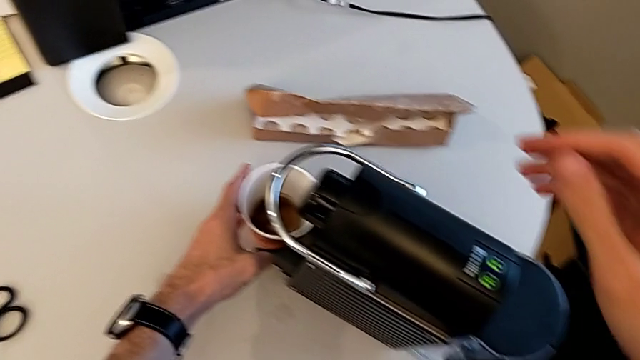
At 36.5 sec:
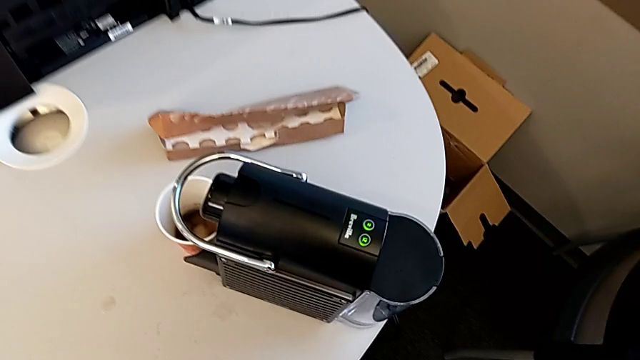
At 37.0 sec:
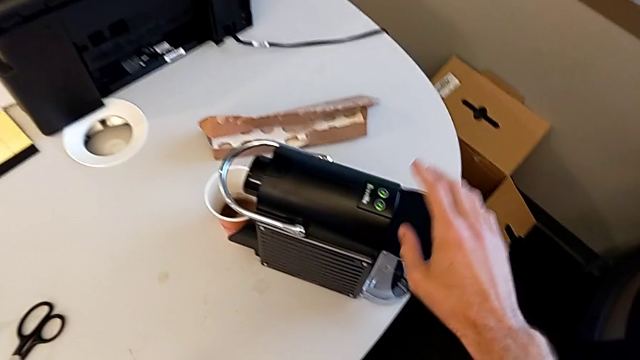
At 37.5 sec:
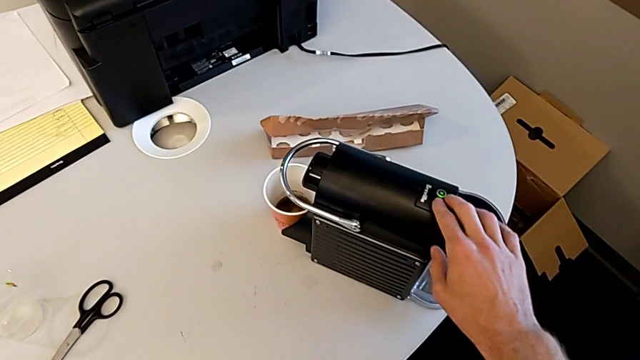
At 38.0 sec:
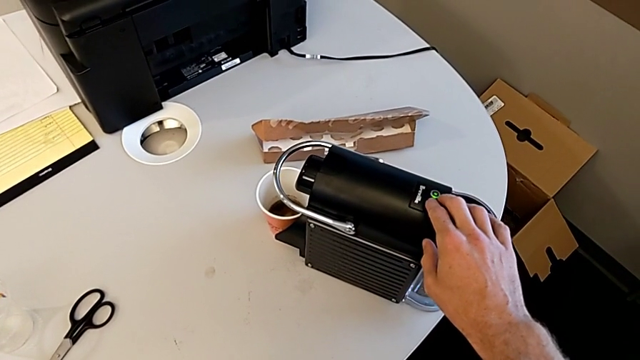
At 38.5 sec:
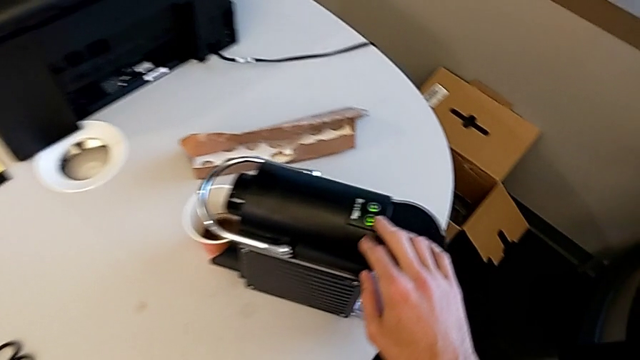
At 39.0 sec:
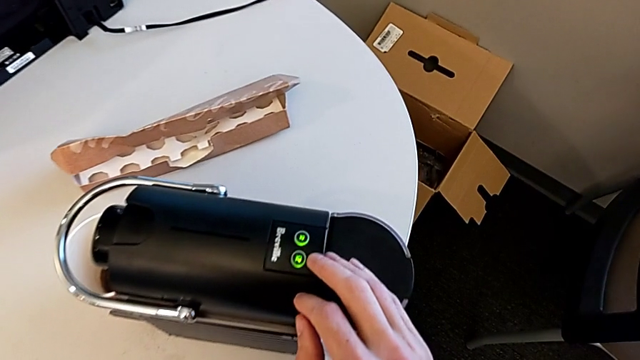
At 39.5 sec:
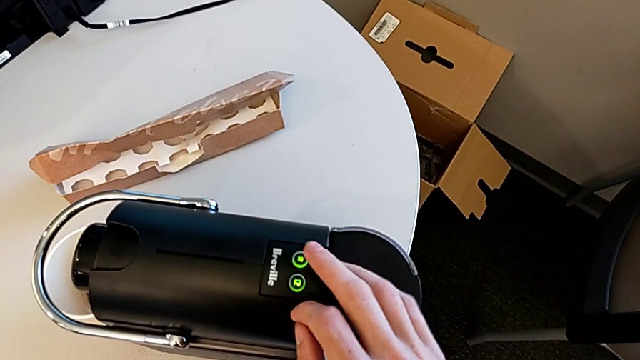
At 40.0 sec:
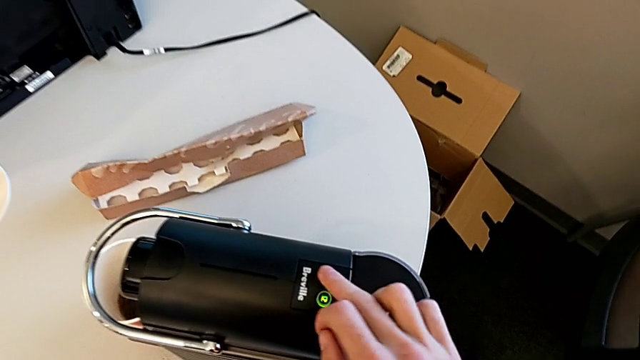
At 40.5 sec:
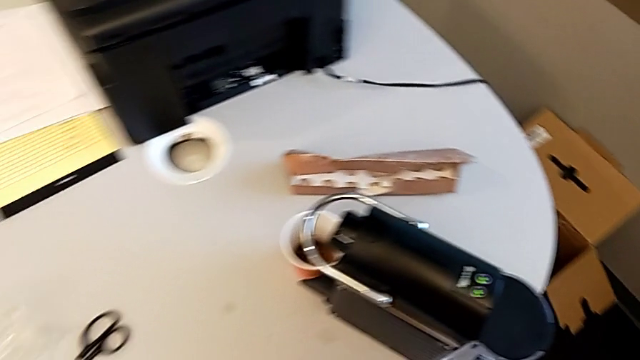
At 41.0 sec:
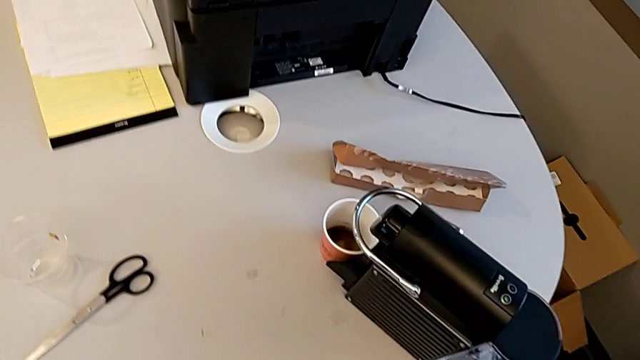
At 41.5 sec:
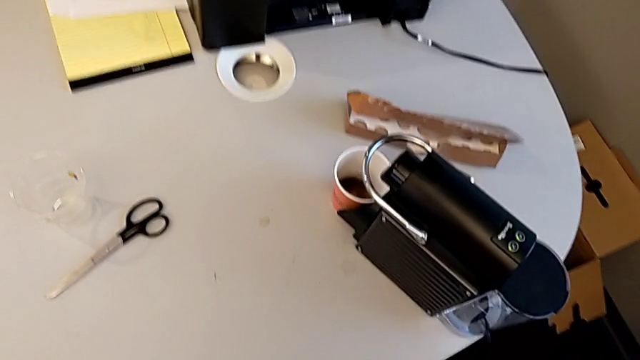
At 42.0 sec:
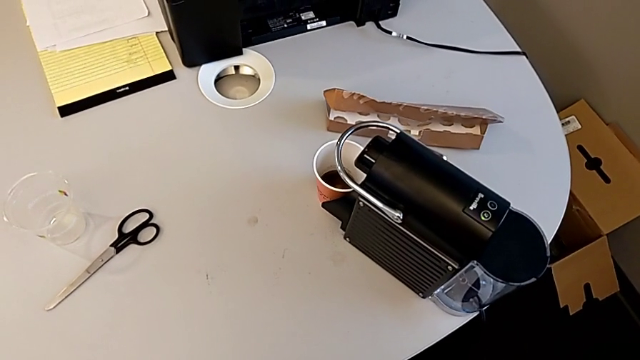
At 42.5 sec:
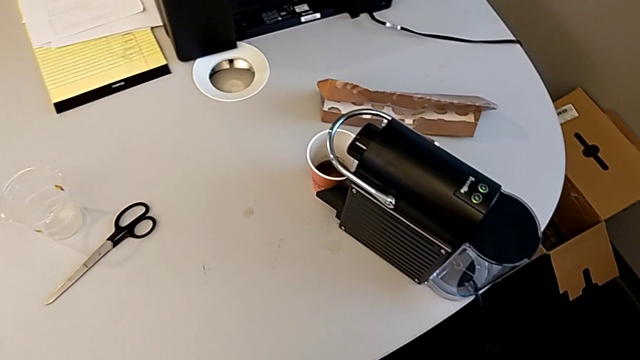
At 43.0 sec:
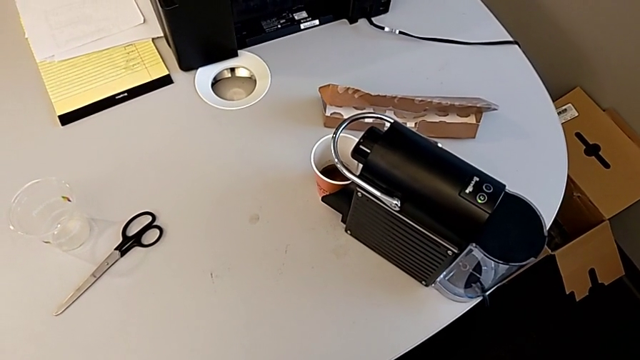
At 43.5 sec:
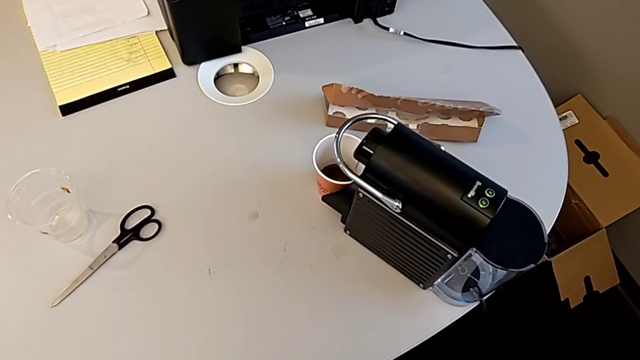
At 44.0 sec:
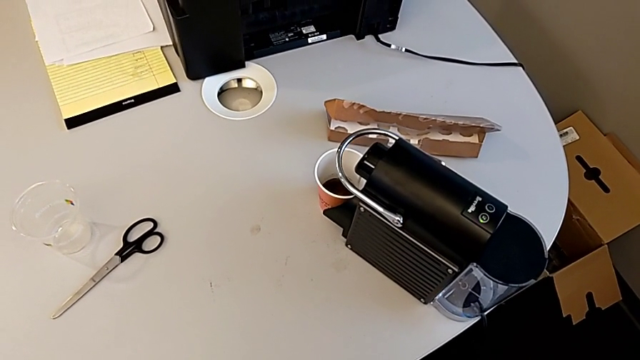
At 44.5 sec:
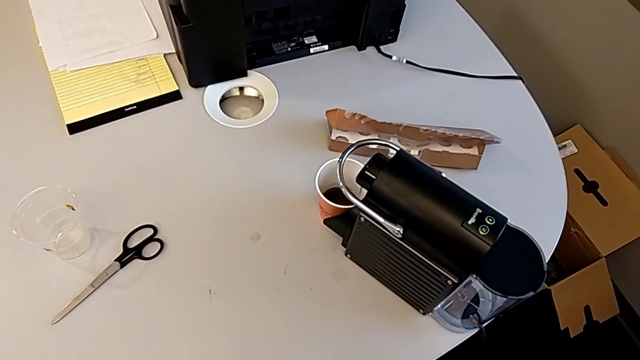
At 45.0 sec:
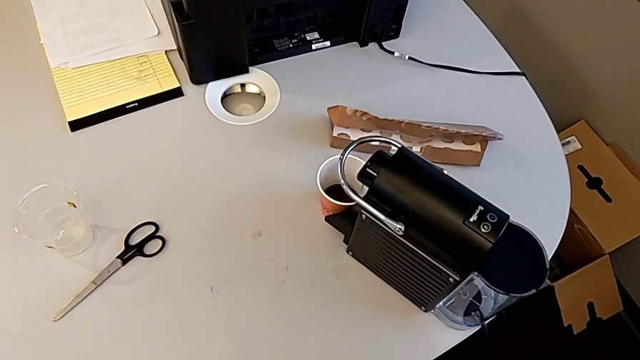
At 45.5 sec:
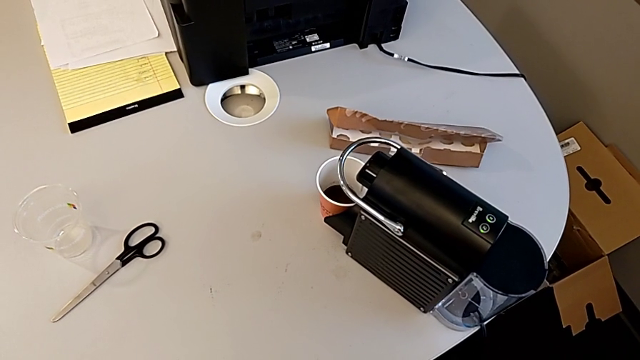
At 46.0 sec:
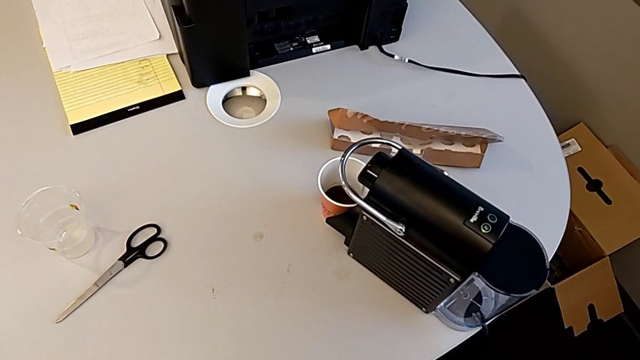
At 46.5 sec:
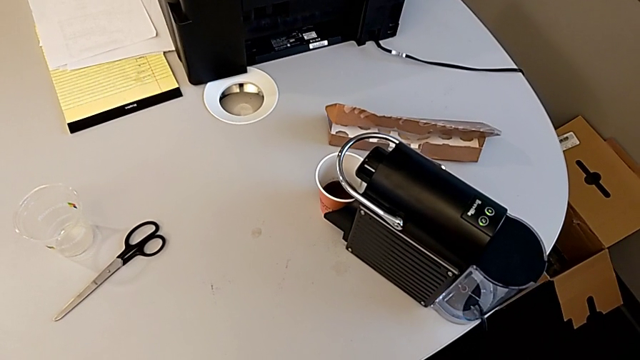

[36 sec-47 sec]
The camera wearer is brewing a cup of coffee. They wrongly press the button, approaching the wrong button, and press the button.

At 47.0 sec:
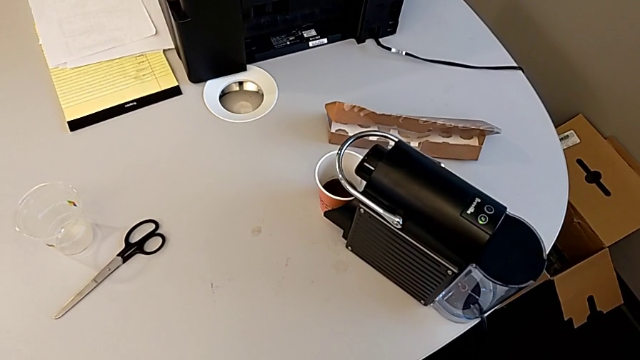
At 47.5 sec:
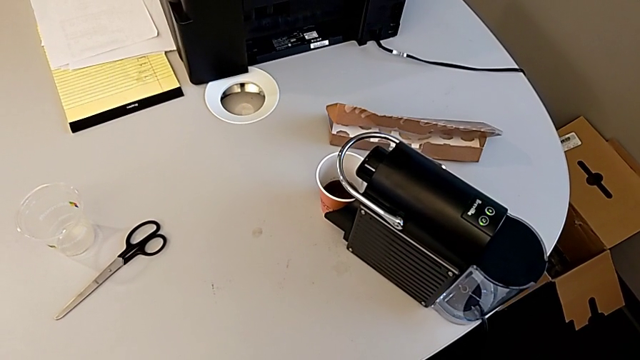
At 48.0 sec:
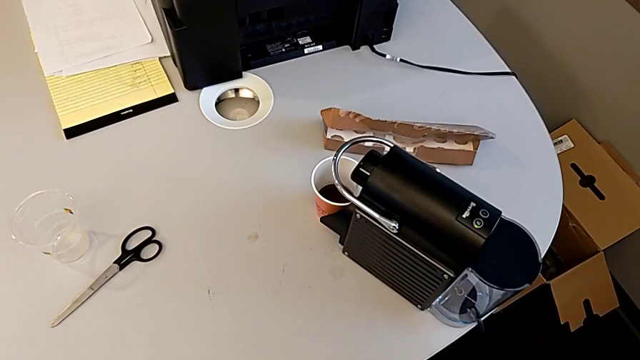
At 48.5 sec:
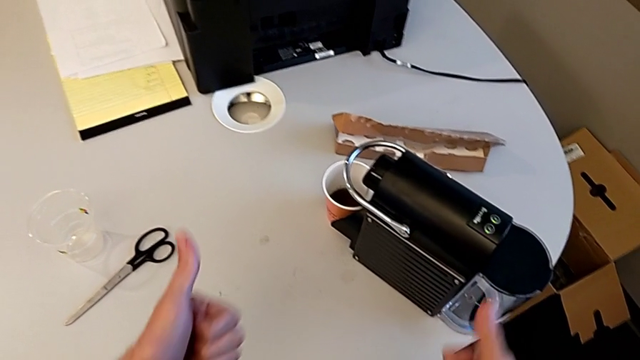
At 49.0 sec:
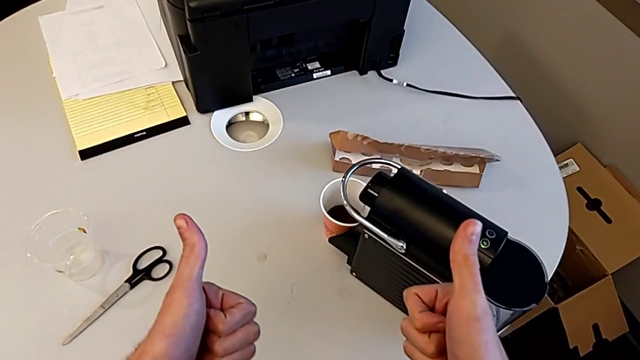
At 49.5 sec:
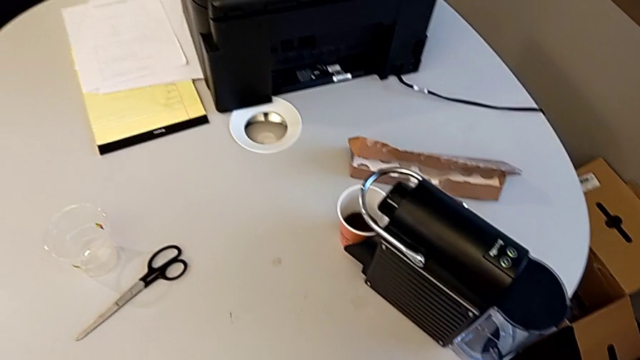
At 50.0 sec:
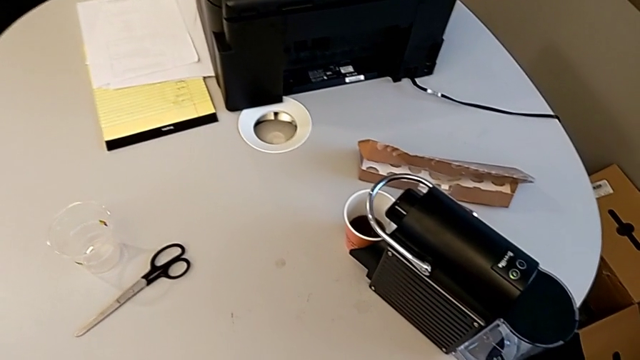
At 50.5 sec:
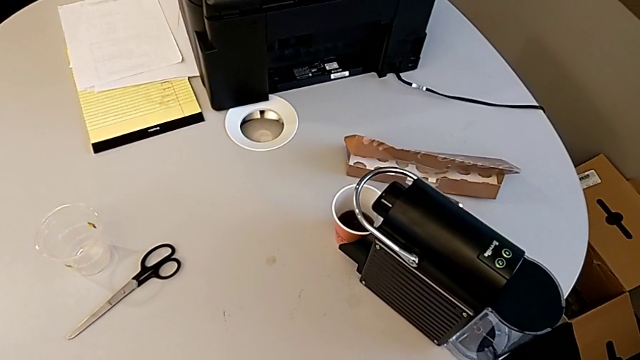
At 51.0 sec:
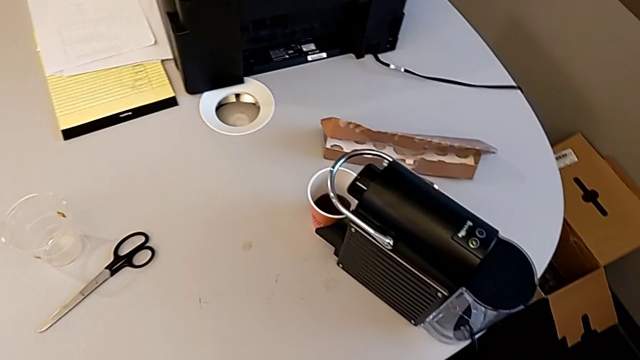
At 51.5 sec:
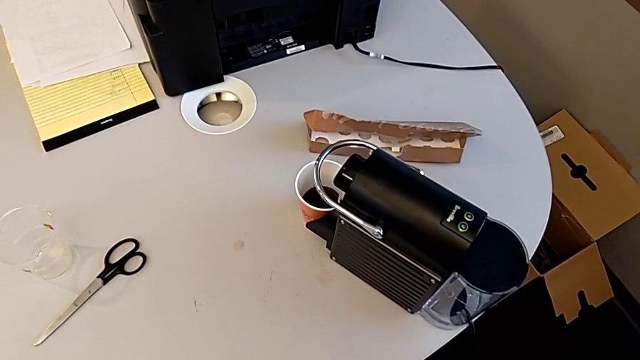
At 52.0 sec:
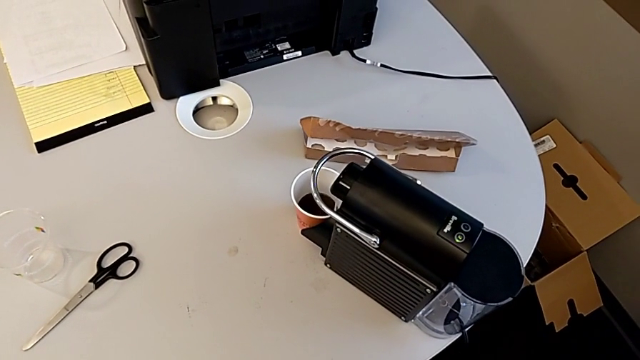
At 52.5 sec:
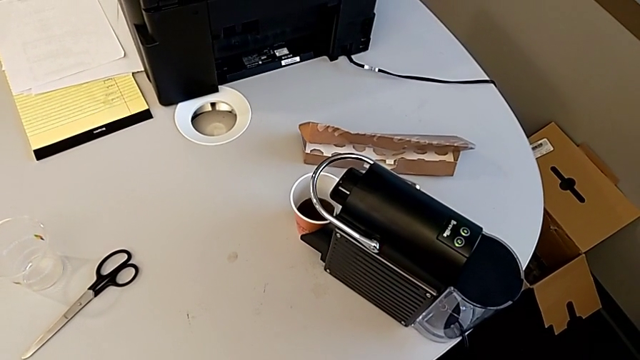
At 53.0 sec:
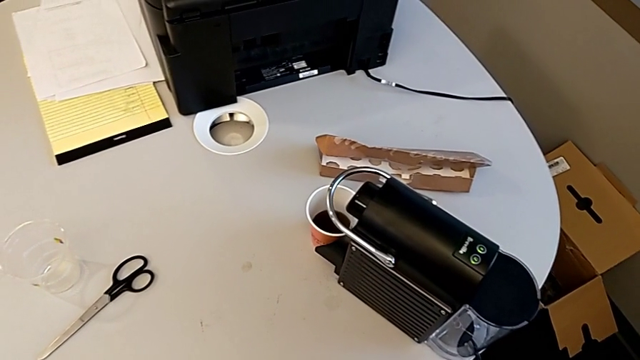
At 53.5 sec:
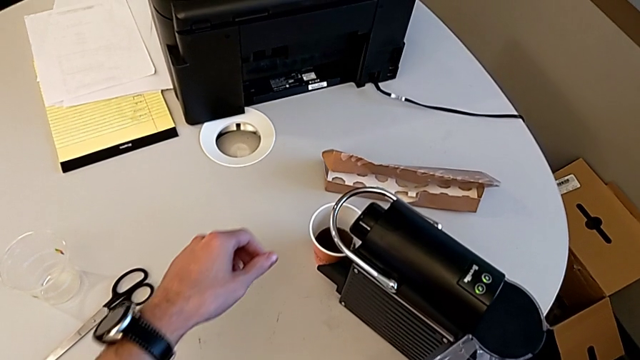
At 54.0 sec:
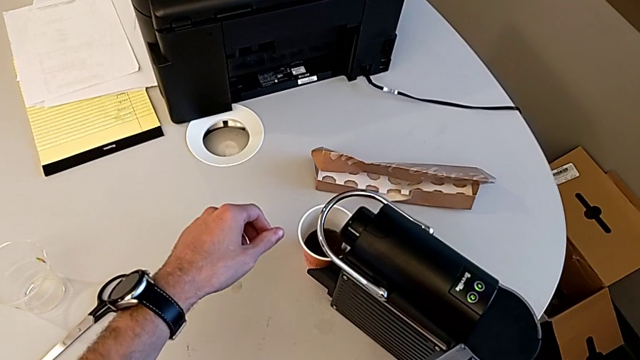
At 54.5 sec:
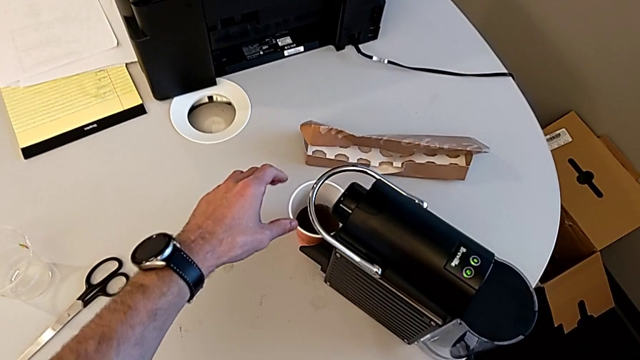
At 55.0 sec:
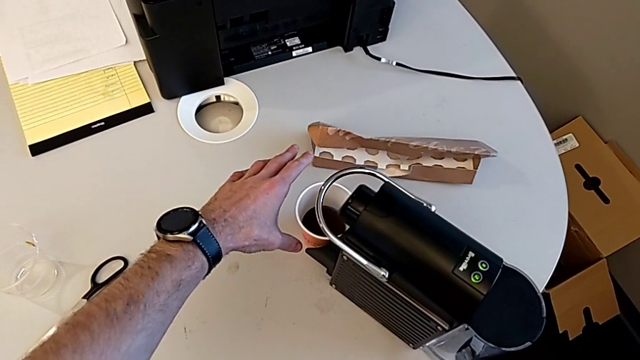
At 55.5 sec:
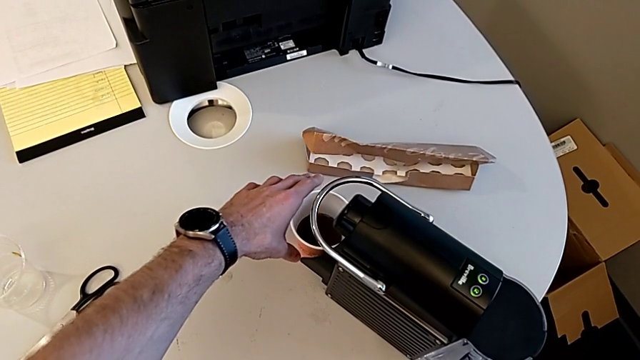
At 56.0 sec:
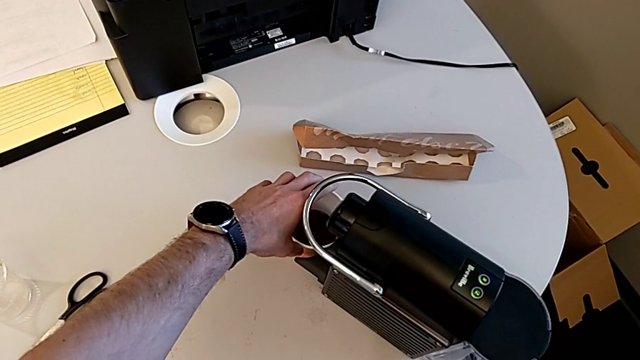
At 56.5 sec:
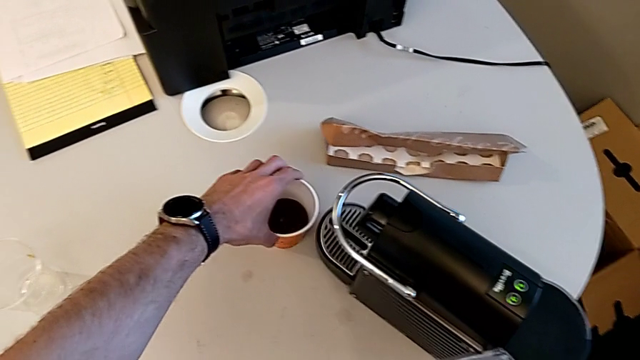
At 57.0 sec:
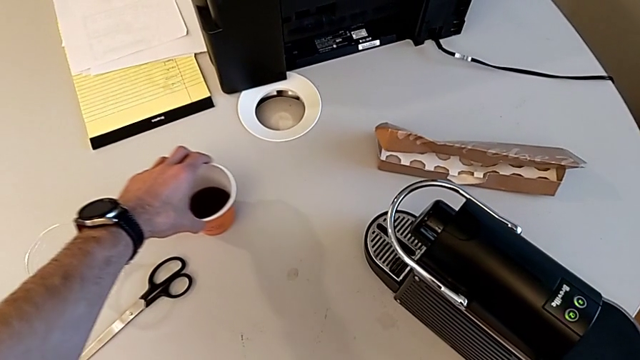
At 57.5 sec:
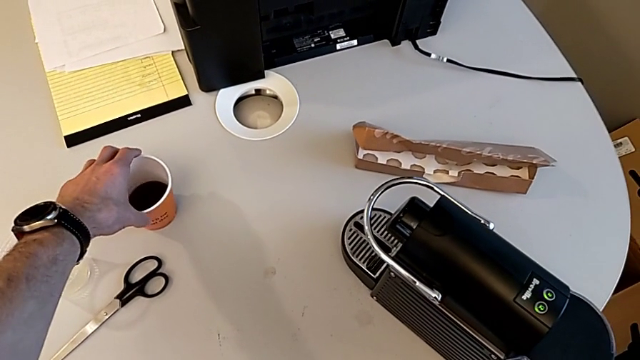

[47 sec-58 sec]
The camera wearer is brewing a cup of coffee. They grab the cup and slide it.
